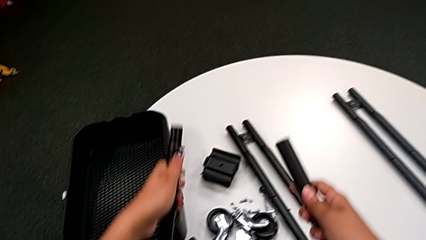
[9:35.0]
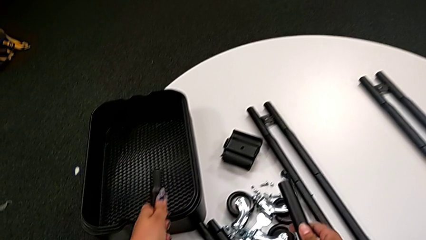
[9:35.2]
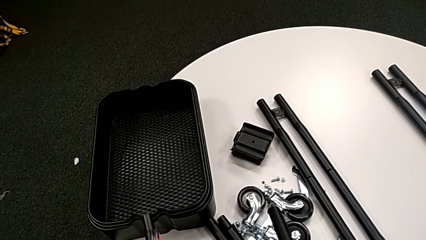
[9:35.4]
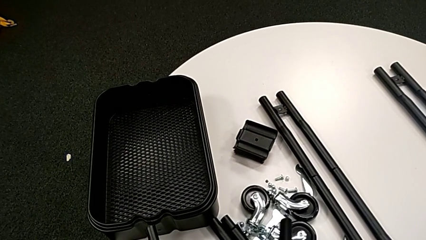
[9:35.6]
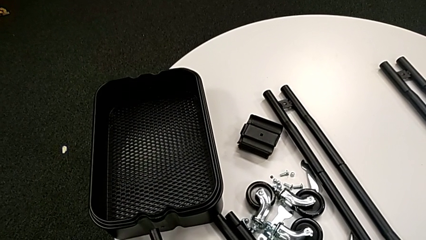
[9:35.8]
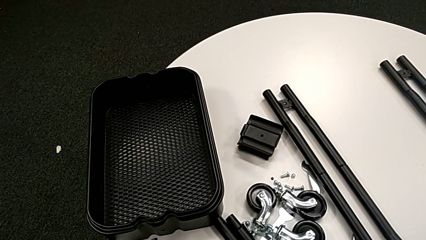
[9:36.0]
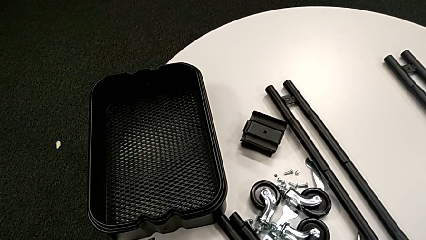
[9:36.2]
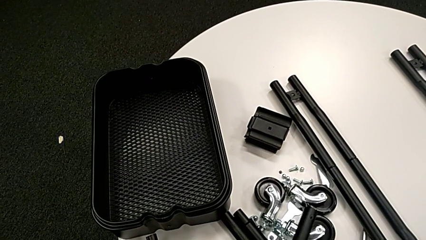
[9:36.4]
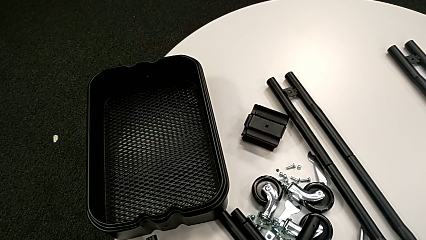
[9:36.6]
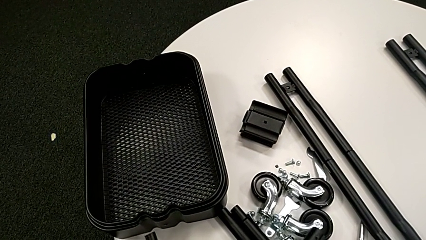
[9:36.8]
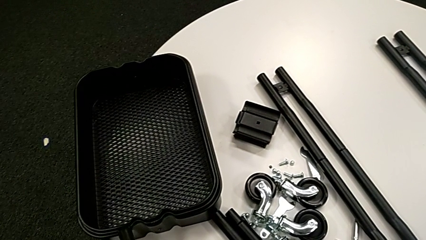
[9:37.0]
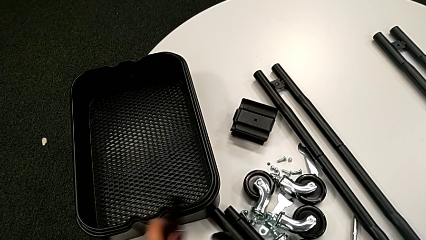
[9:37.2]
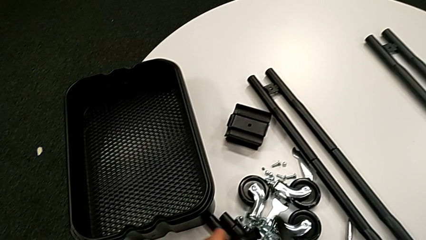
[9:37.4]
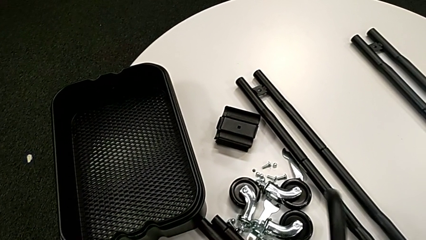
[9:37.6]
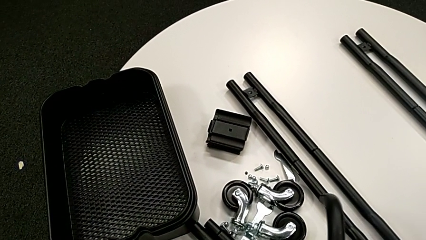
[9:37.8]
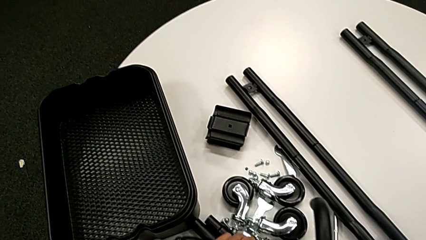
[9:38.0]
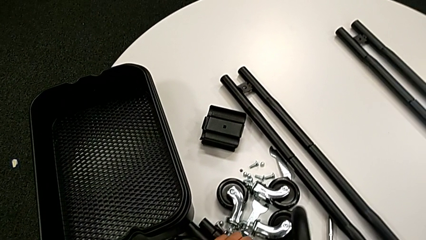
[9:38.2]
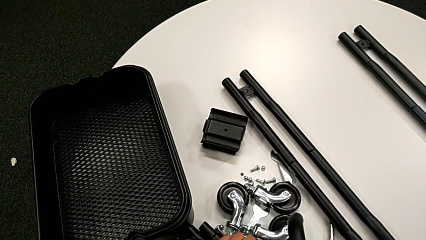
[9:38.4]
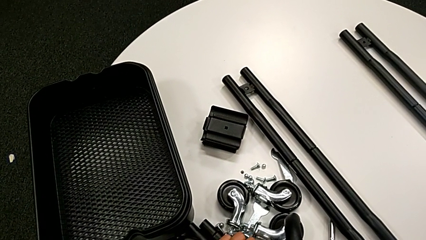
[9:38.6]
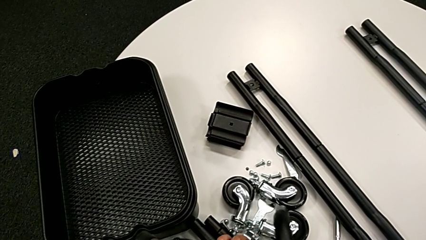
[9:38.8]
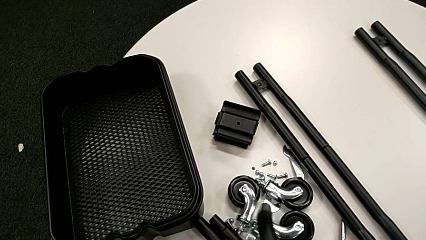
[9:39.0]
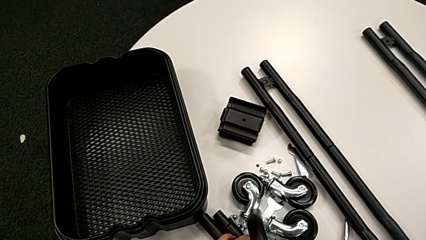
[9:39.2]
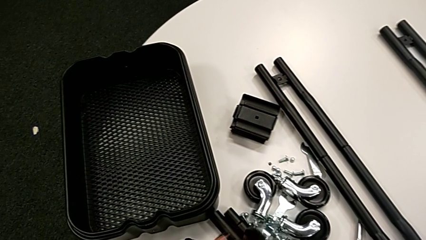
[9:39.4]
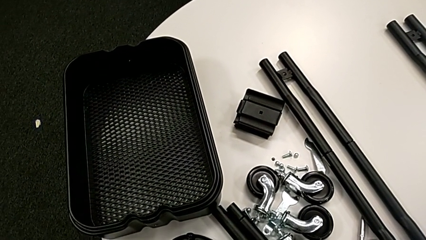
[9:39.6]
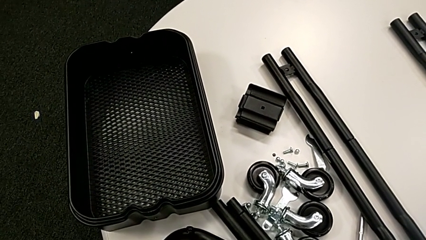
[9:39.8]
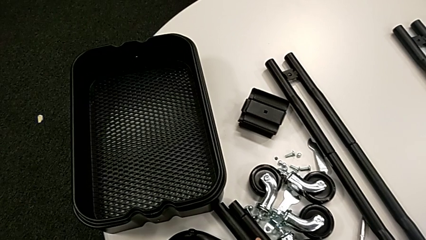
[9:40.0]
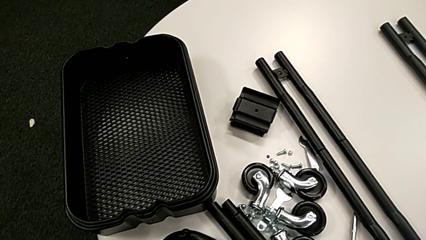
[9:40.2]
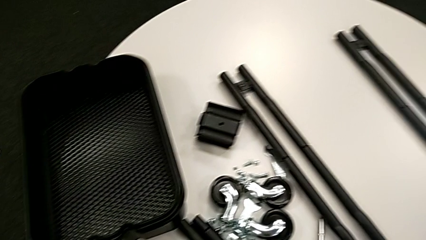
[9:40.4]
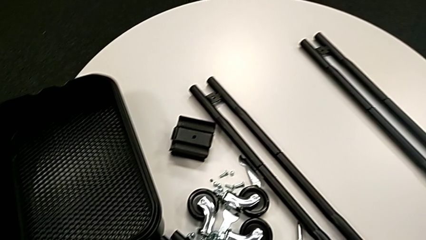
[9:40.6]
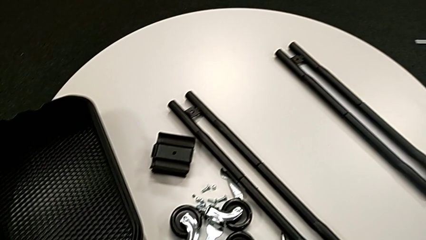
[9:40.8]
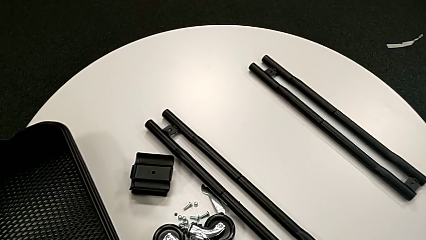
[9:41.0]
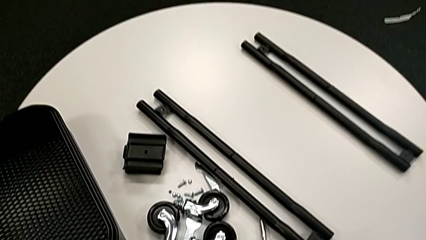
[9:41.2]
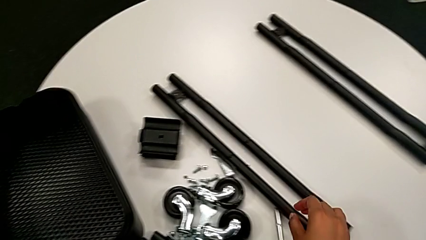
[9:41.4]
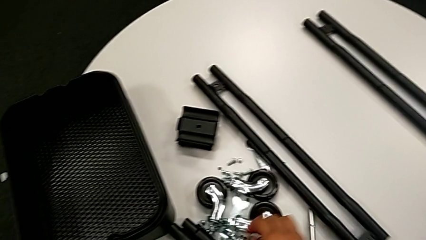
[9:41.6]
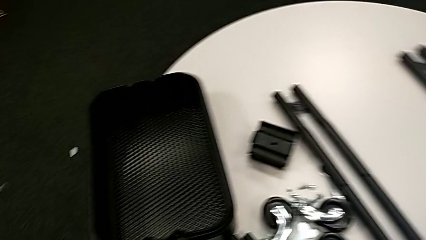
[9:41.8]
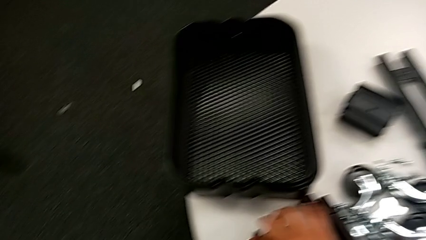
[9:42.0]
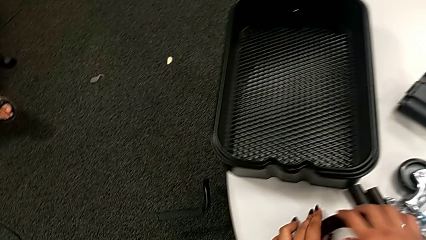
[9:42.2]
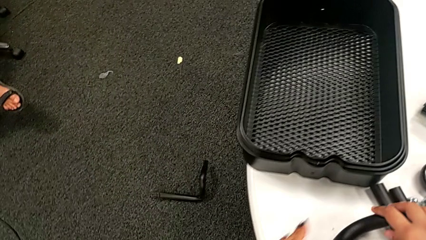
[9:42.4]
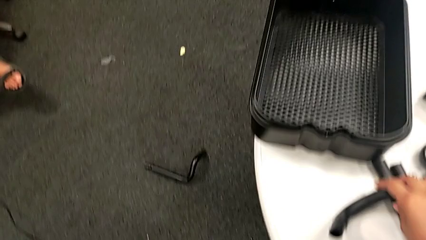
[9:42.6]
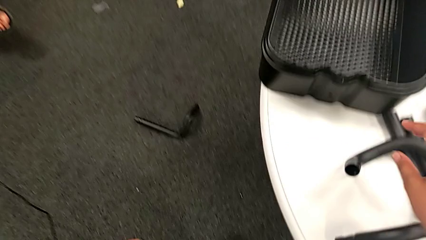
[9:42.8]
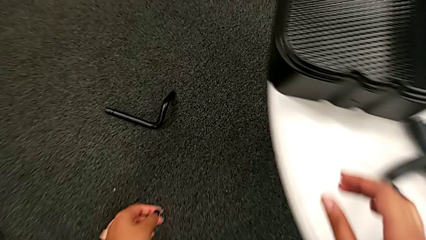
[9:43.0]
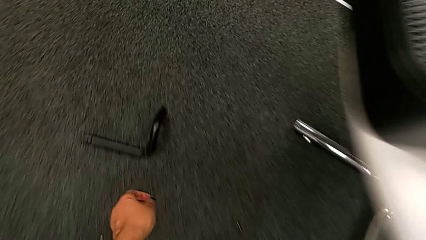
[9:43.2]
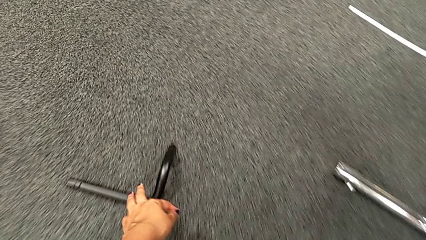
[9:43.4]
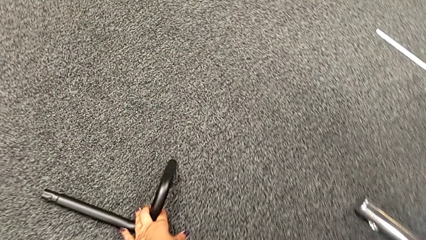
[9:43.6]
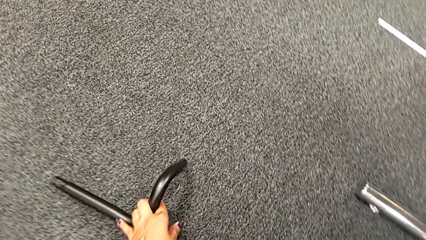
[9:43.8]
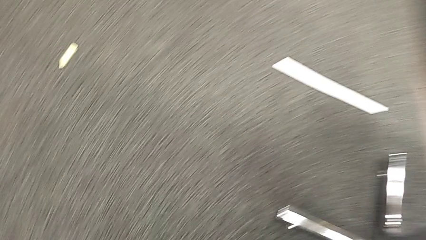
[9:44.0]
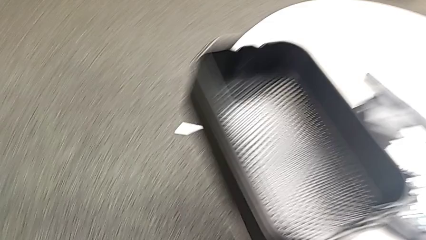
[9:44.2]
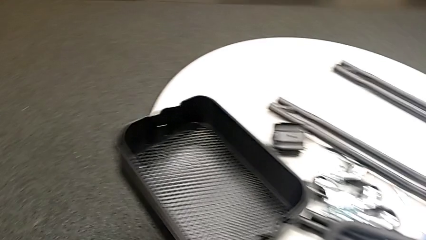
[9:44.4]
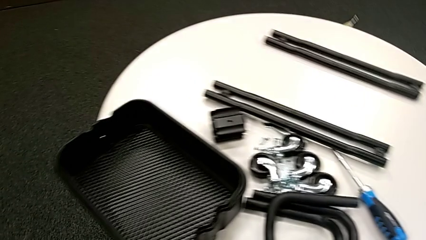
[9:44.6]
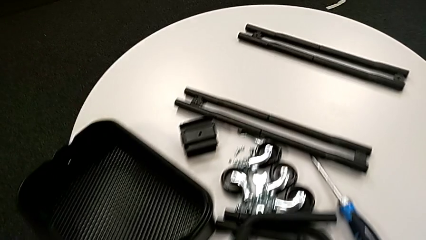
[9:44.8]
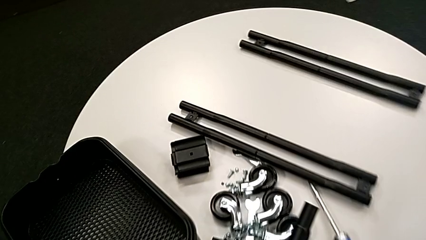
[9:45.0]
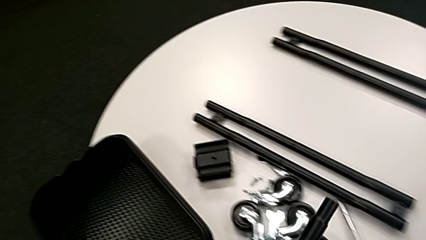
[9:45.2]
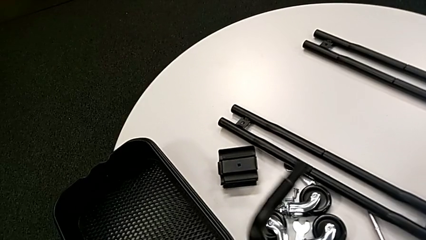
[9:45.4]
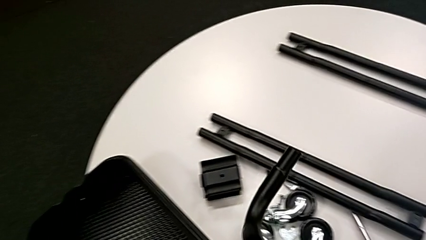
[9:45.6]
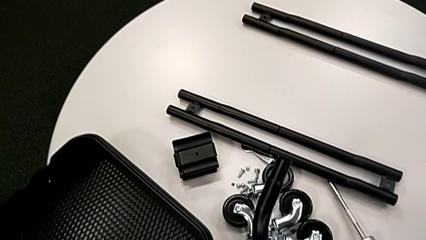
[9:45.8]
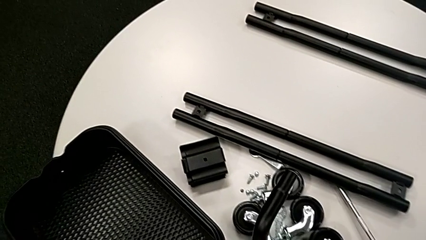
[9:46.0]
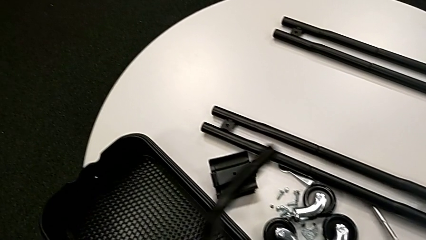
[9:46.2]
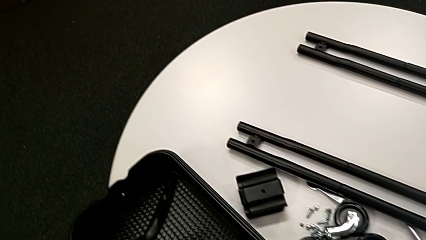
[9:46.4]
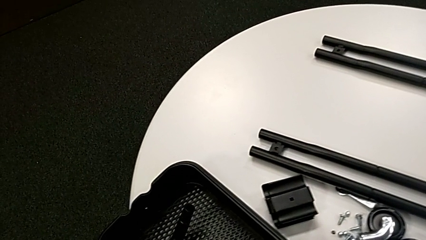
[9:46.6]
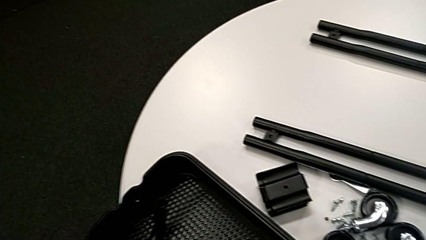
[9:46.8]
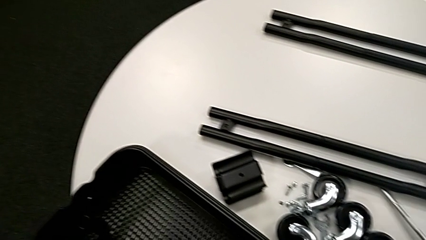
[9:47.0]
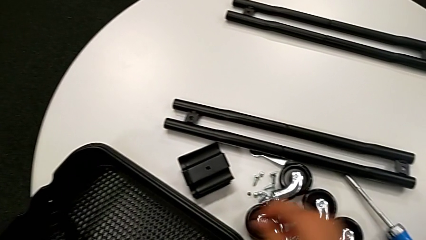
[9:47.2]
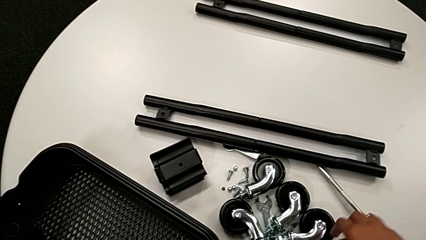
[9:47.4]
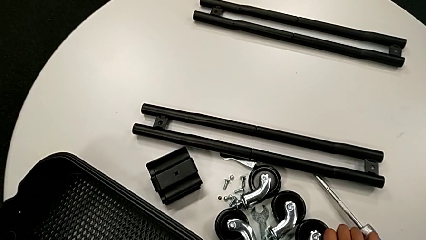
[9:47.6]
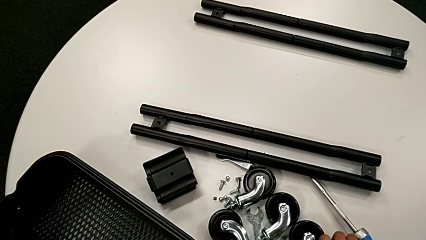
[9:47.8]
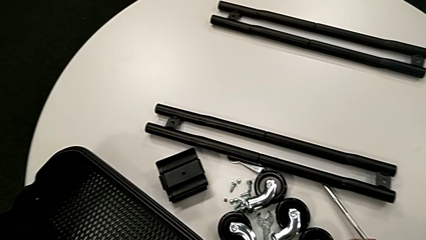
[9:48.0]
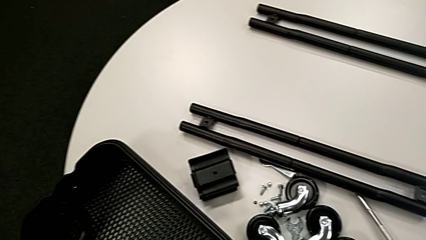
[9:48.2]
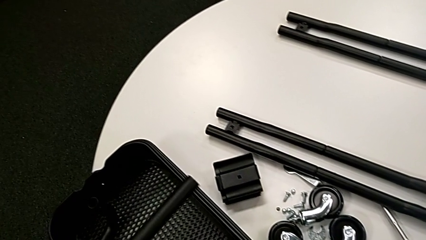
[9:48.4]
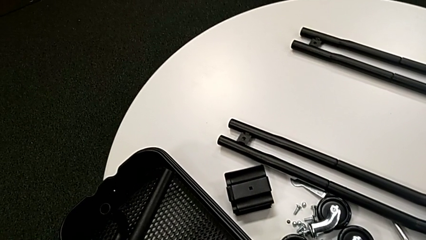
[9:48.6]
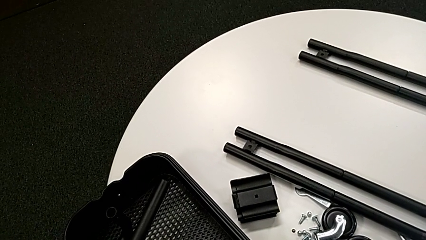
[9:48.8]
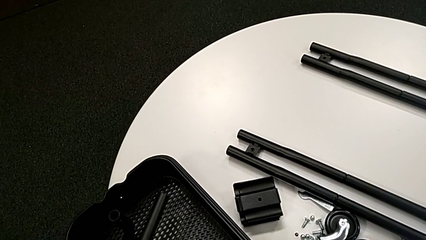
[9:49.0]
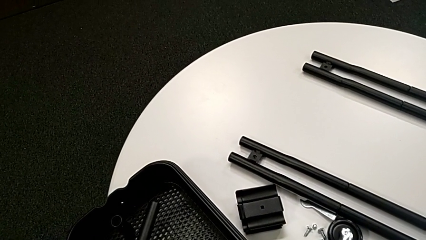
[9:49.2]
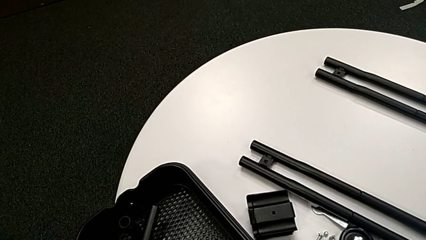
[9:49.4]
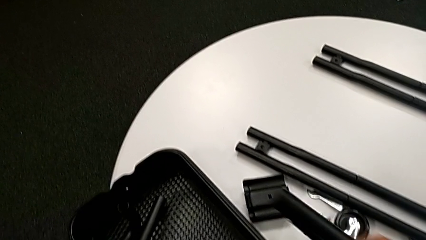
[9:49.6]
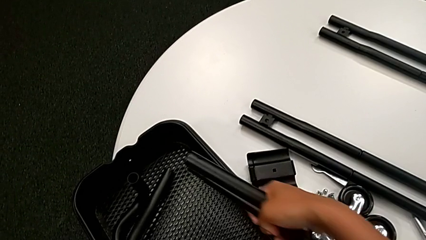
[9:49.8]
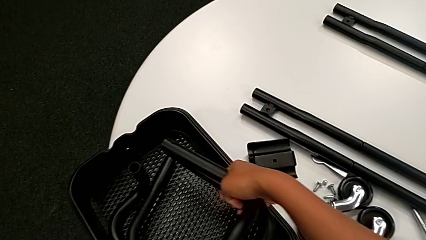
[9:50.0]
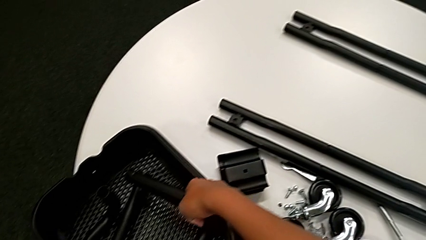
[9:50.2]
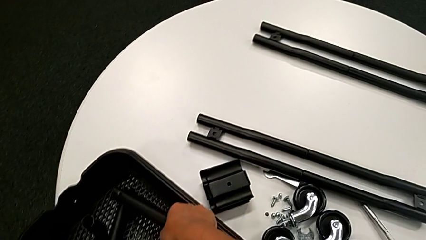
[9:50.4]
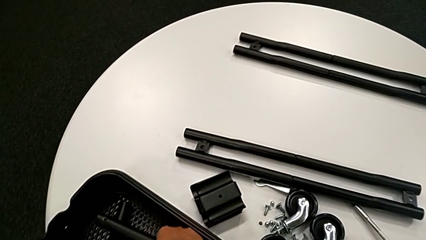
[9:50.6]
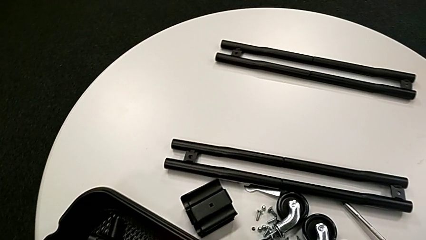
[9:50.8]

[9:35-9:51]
The camera wearer is disassembling the bar and the base frame. They drop the black half frame, grab it and place it.
